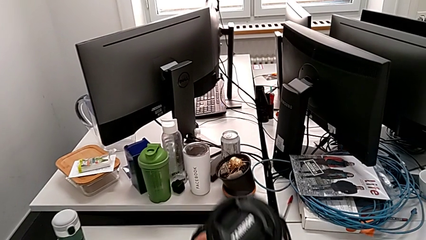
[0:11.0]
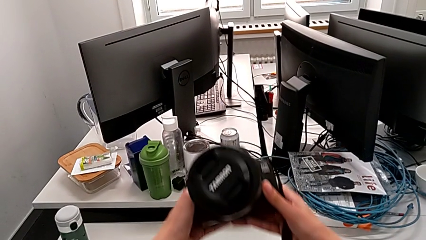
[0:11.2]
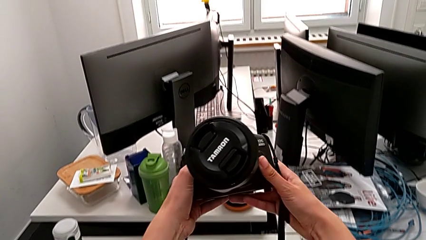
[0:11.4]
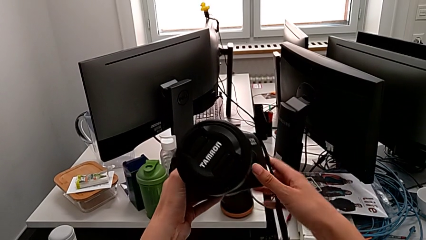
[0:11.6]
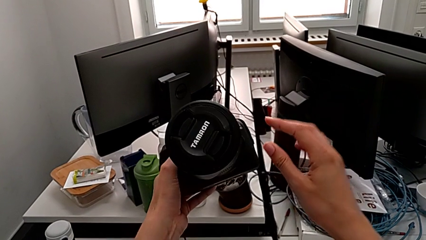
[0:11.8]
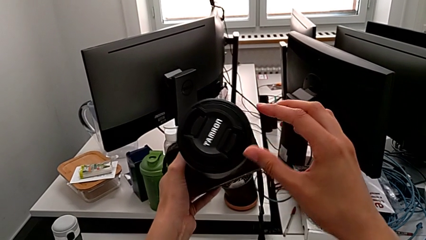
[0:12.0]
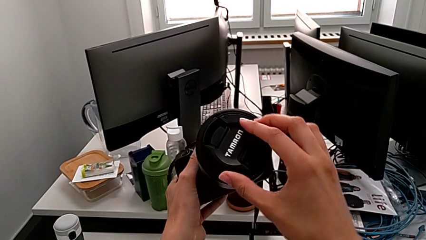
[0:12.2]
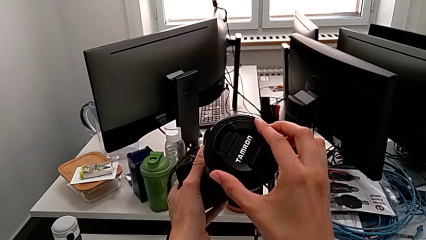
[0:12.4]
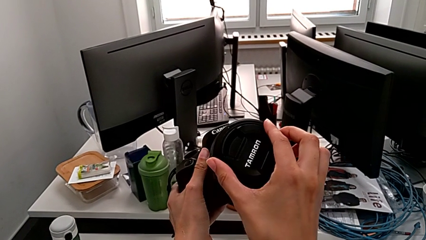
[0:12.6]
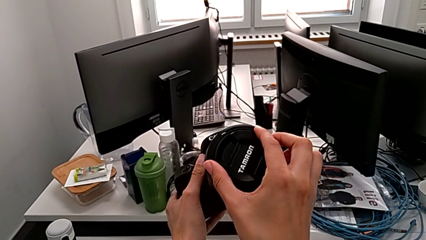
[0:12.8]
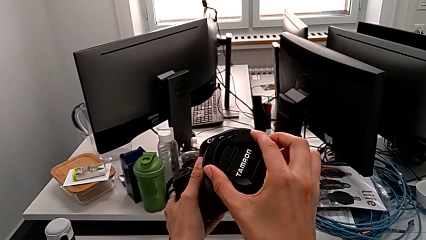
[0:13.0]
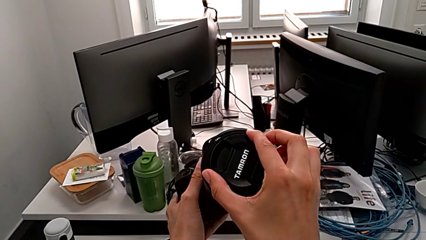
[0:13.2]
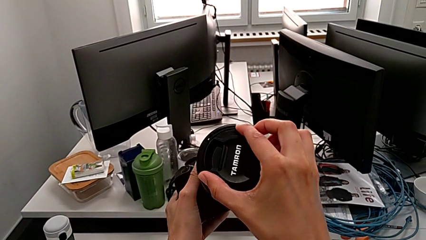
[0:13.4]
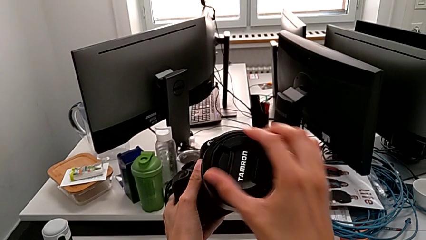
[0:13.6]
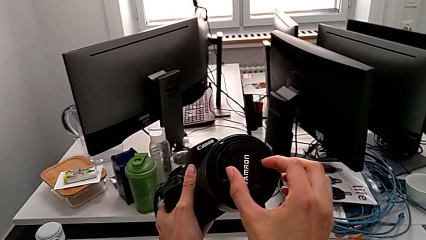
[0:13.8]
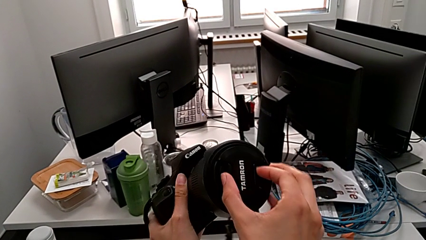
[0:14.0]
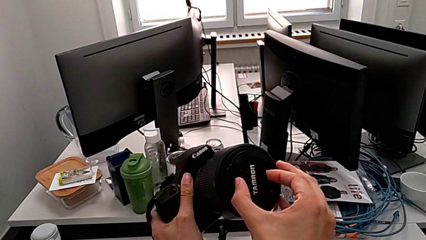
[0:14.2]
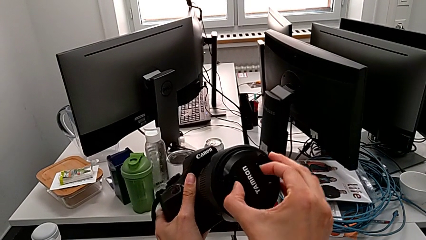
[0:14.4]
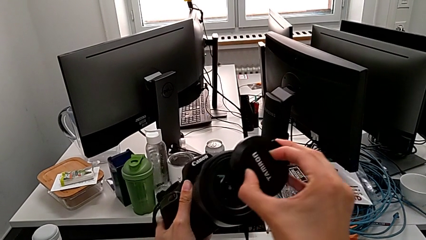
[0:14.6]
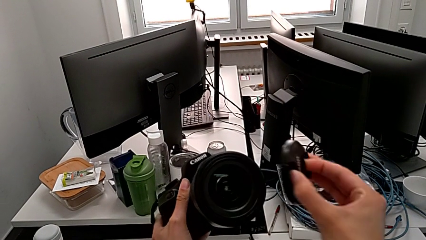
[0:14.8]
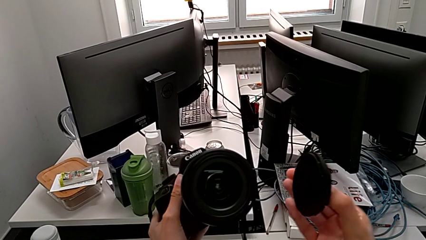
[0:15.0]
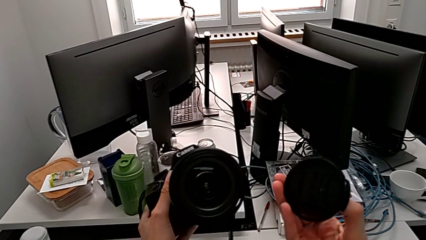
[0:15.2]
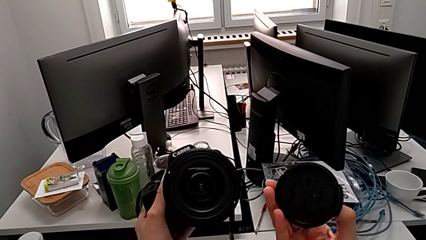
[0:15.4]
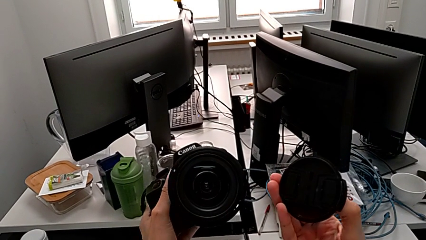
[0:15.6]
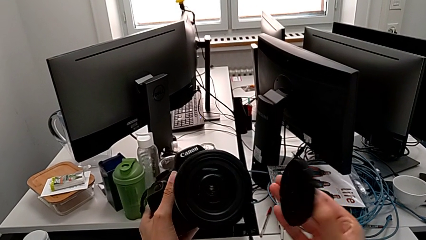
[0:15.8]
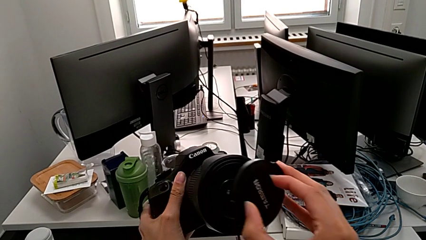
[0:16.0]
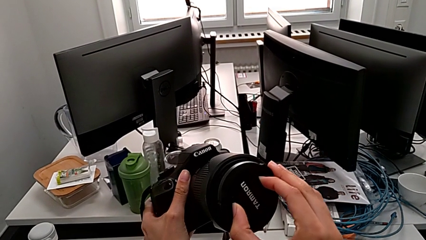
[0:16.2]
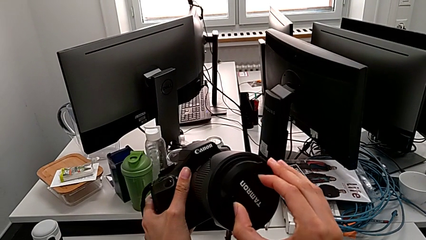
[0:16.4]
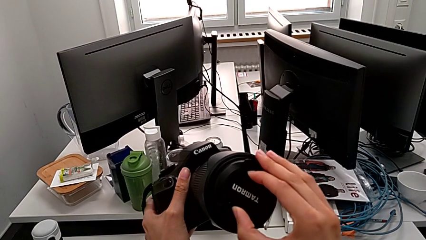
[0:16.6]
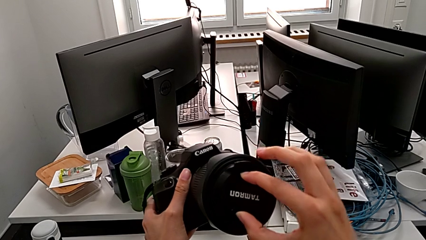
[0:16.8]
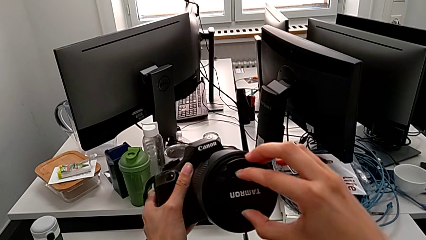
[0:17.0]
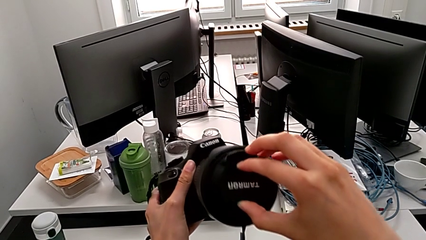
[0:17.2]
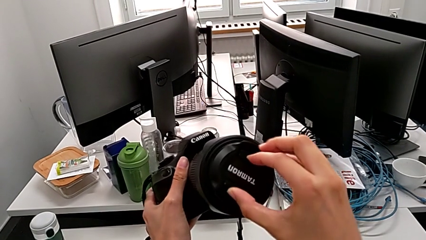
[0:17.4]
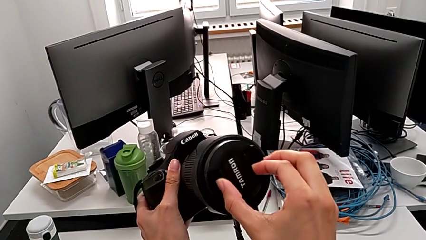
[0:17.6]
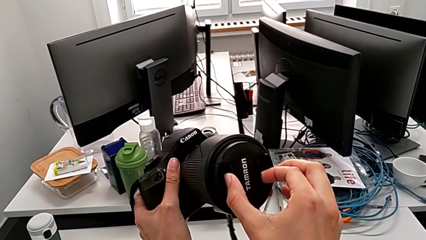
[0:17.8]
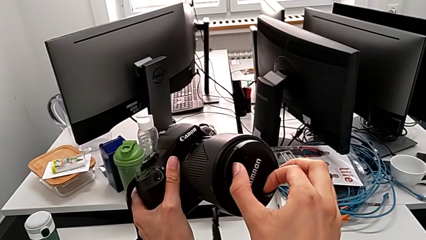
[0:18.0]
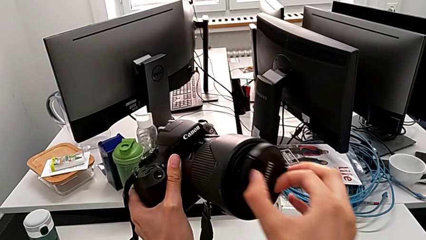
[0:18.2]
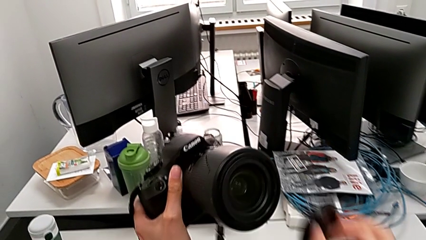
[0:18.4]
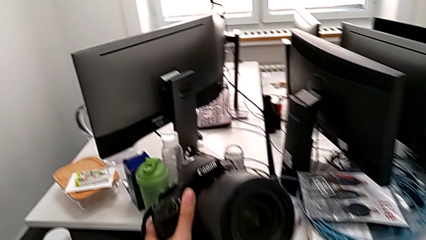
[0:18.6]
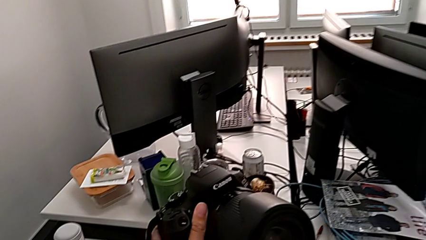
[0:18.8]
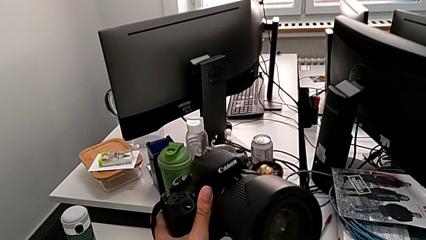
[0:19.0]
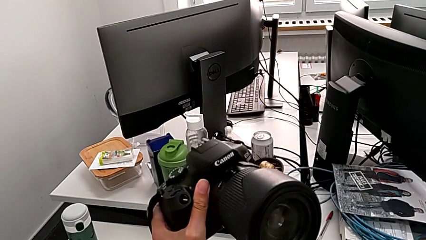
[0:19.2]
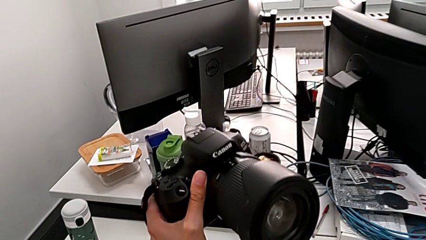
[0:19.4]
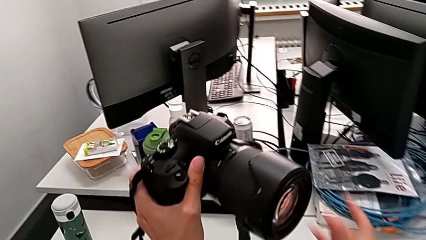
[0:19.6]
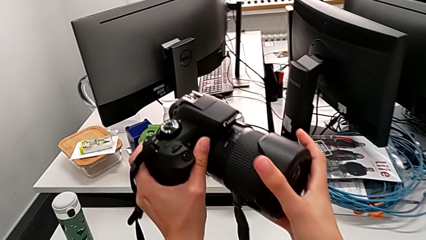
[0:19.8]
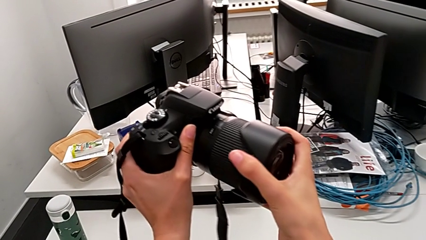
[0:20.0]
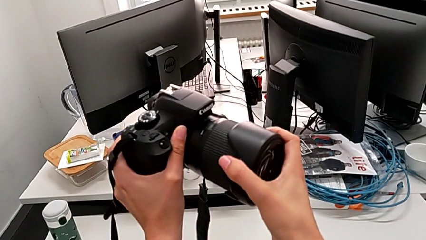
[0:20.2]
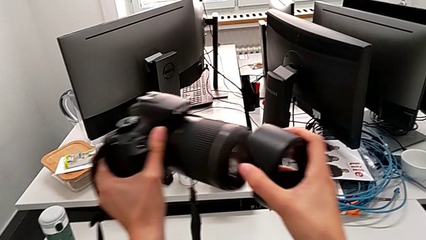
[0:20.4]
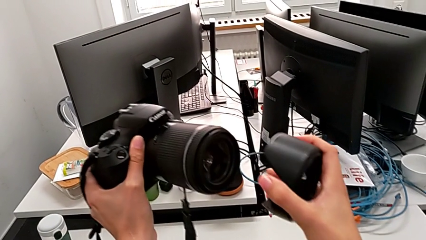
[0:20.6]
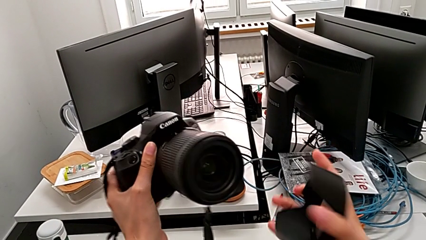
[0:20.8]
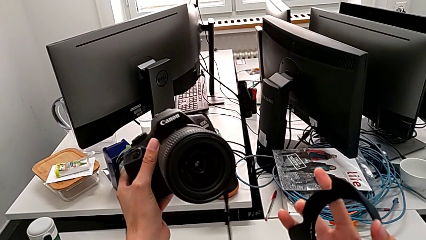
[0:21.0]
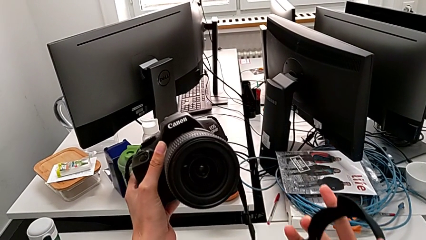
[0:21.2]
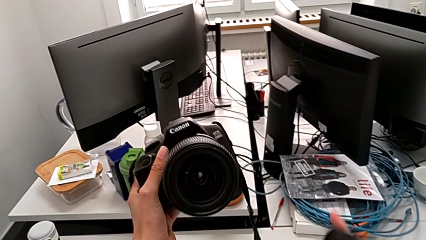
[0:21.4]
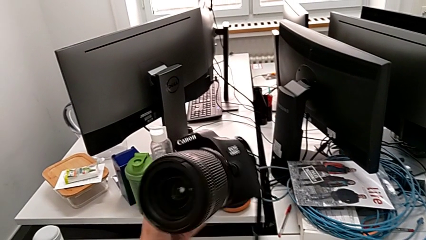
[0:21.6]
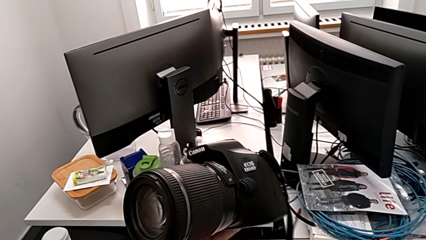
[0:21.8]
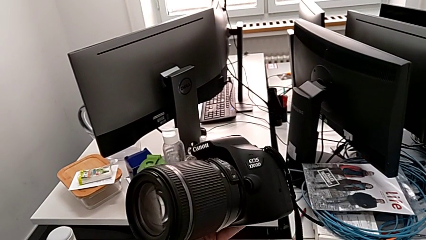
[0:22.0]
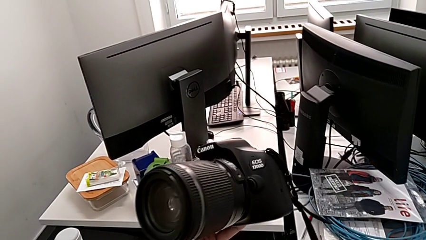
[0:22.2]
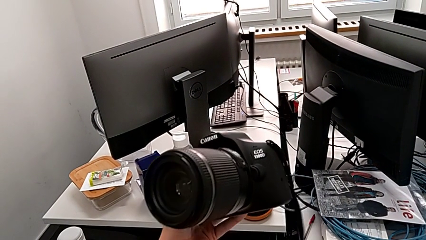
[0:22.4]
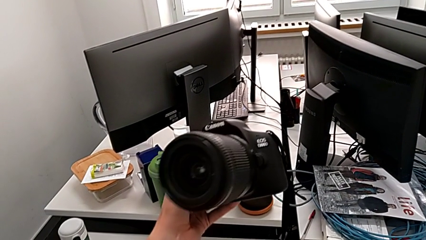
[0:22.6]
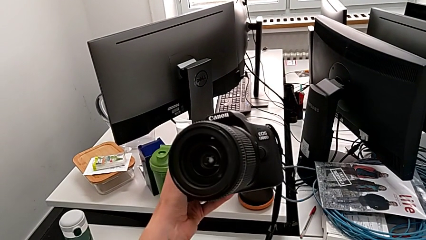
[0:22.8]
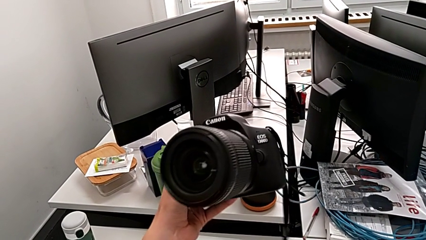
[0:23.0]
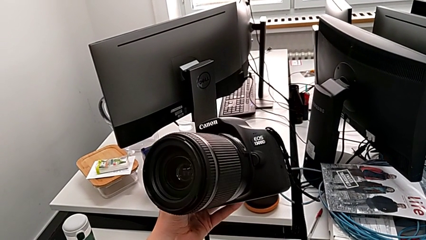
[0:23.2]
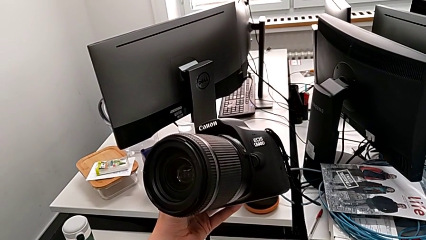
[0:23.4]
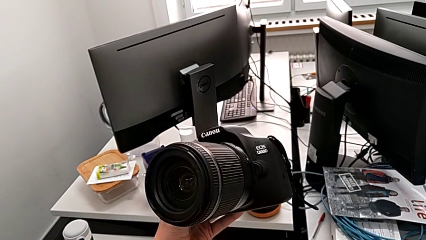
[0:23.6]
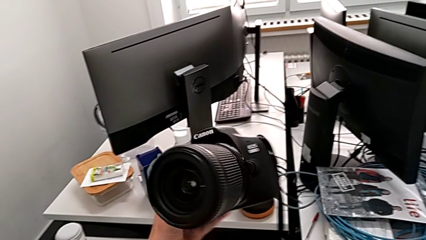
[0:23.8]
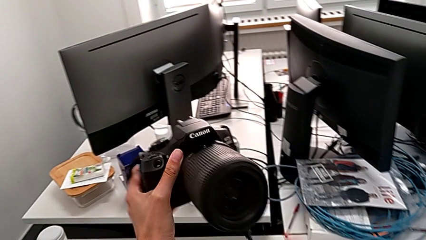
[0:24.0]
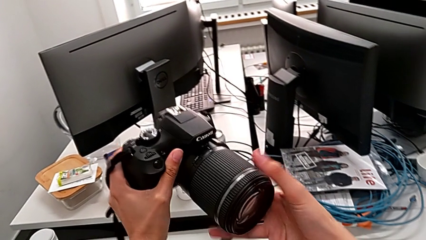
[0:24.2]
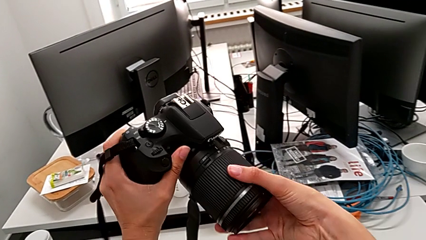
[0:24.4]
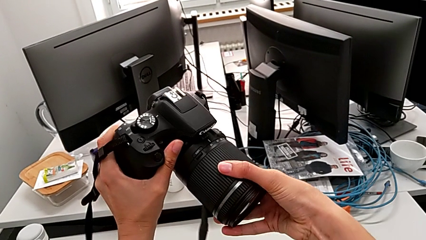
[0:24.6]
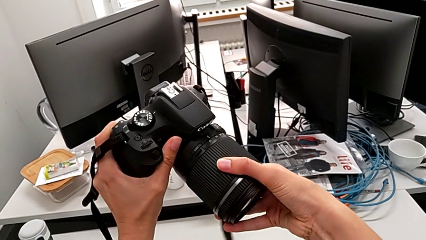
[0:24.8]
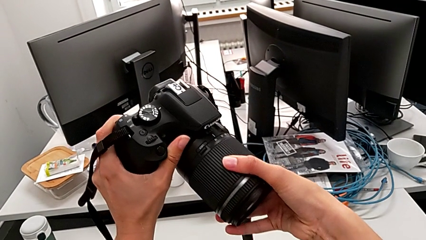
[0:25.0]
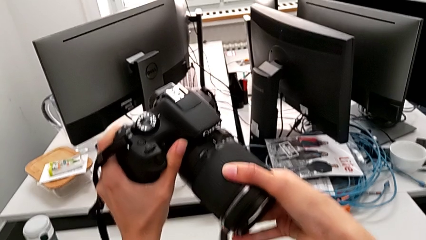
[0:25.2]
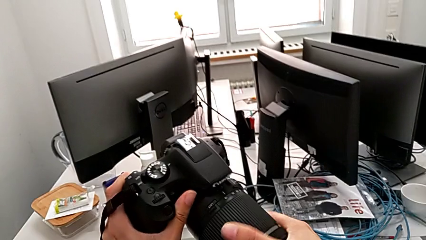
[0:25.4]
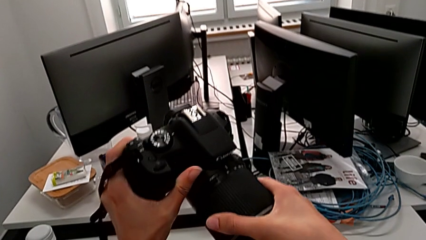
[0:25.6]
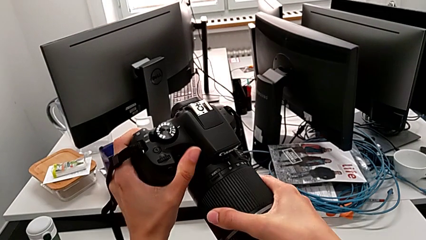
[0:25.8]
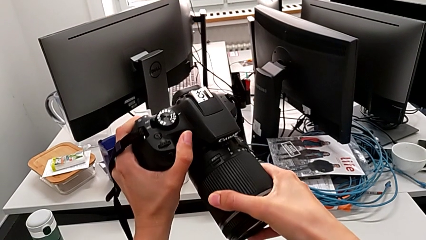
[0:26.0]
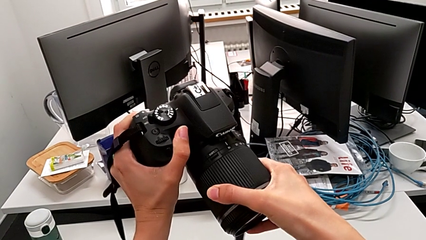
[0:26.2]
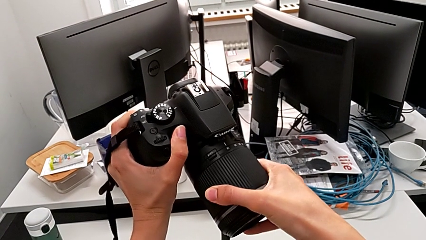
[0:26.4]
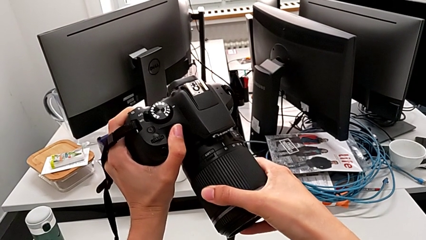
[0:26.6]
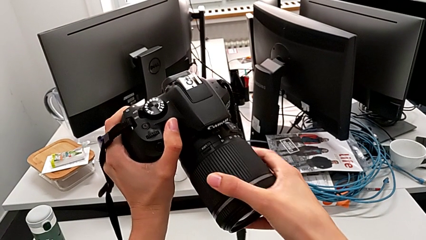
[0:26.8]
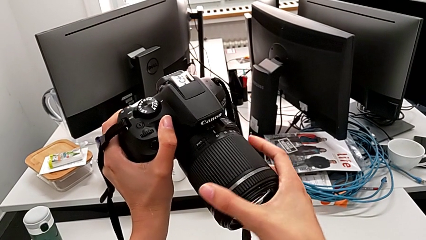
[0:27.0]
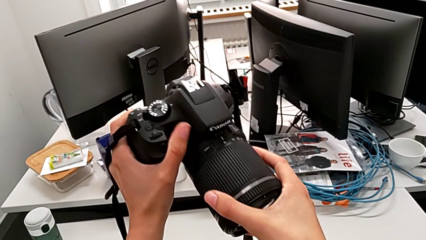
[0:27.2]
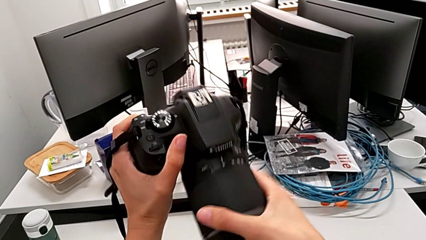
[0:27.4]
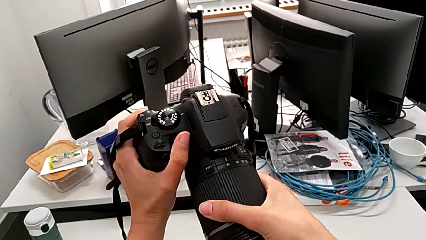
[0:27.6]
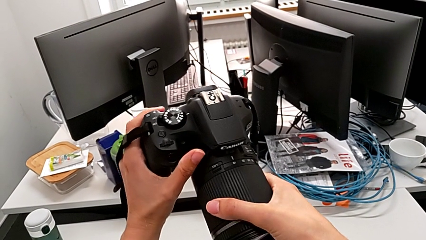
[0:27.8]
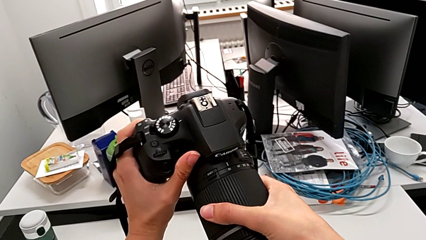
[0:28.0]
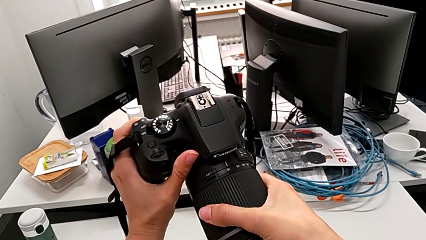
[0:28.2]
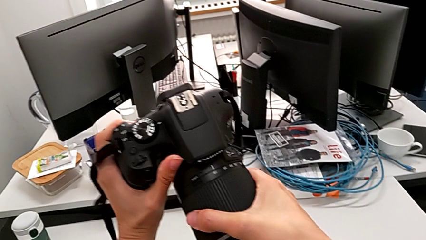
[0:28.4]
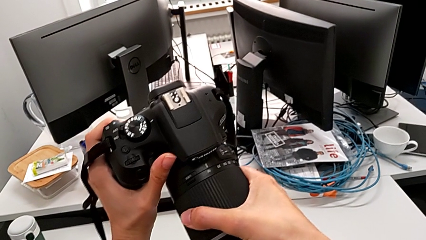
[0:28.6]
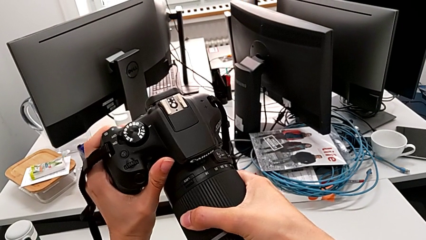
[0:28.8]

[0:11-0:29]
The camera wearer is detaching the lens of the DSLR. They lift the DSLR, wrongly grab the lens cover and withdraw it, and assemble the lens cover, approaching it to the lens. They wrongly withdraw the lens cover, grab it and withdraw it. They inspect the DSLR, grab the lens and wrongly pull it.
